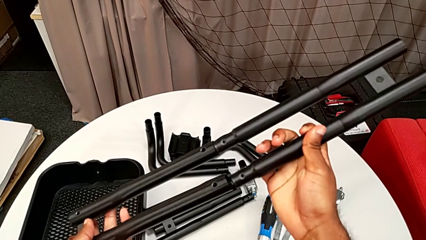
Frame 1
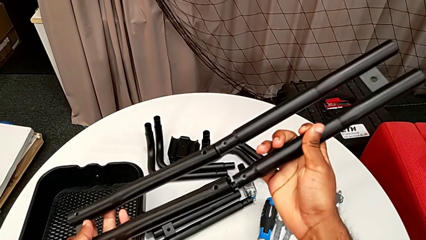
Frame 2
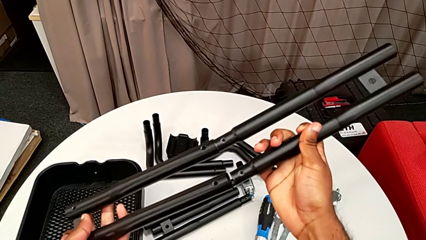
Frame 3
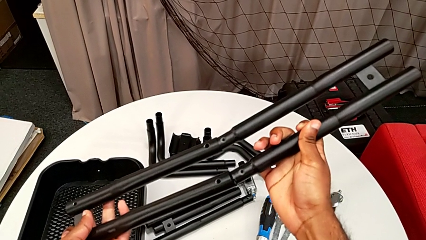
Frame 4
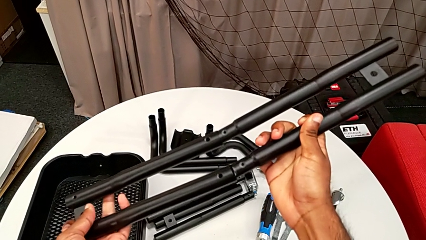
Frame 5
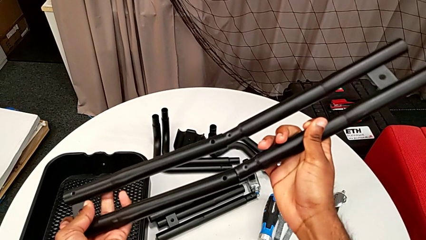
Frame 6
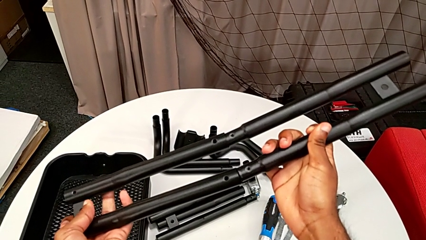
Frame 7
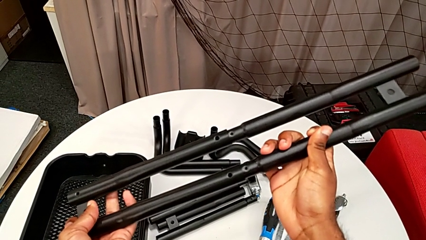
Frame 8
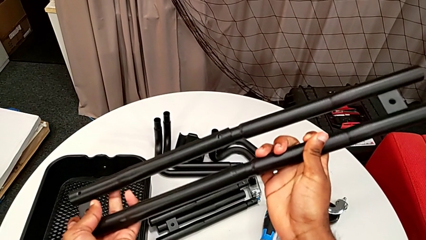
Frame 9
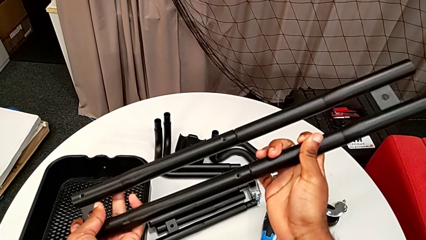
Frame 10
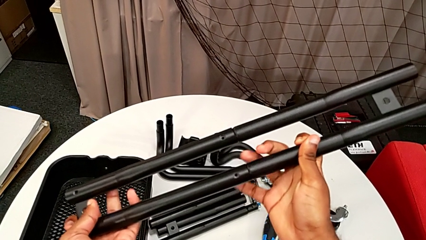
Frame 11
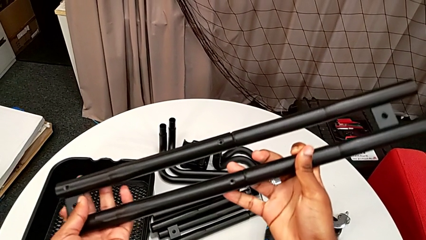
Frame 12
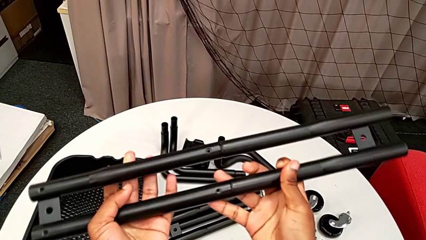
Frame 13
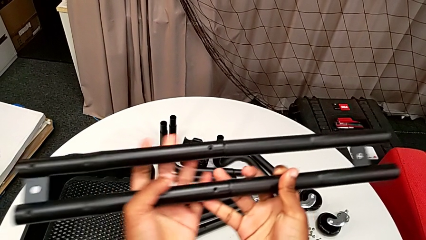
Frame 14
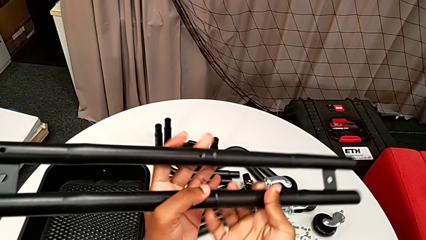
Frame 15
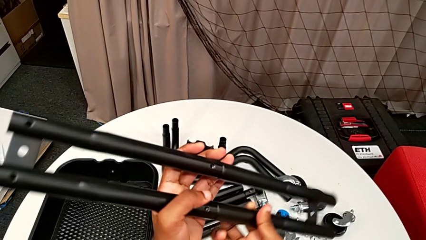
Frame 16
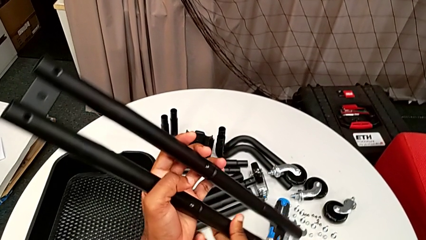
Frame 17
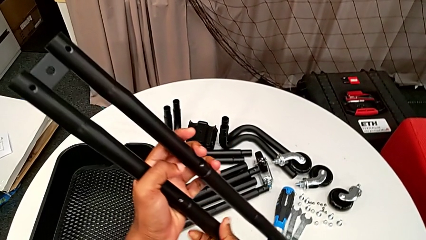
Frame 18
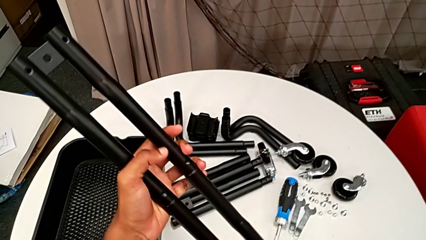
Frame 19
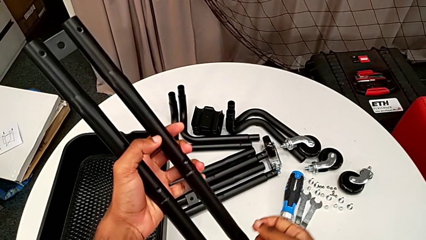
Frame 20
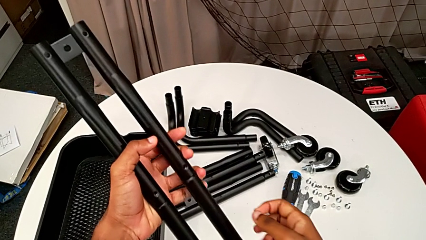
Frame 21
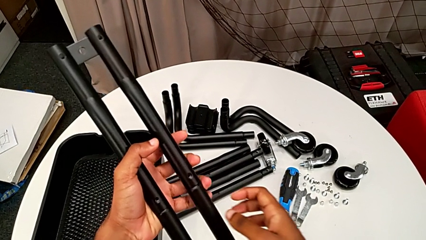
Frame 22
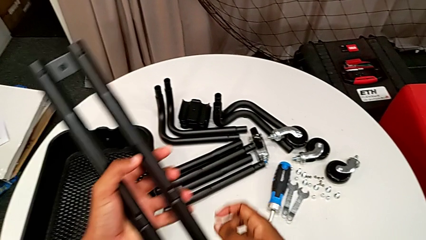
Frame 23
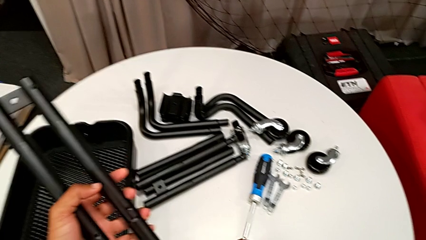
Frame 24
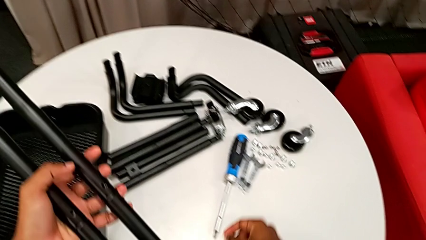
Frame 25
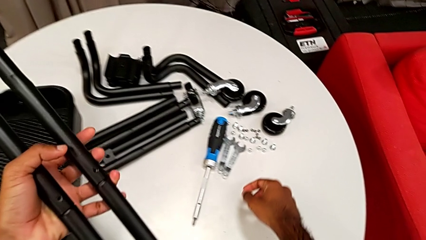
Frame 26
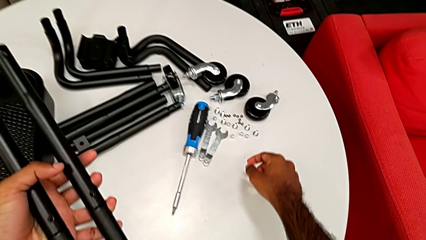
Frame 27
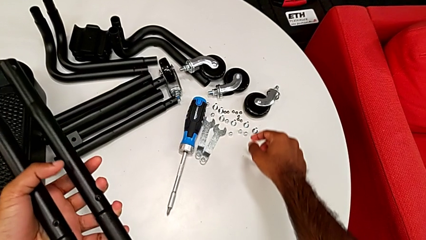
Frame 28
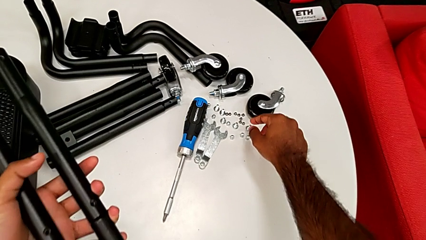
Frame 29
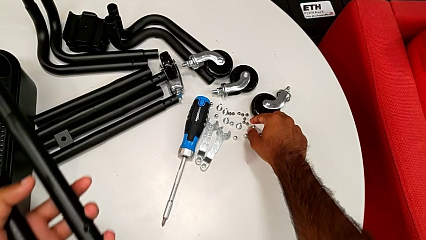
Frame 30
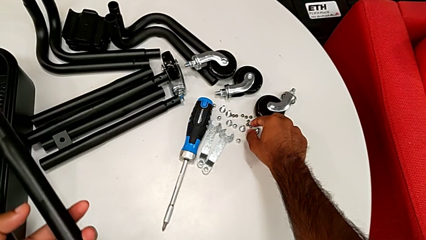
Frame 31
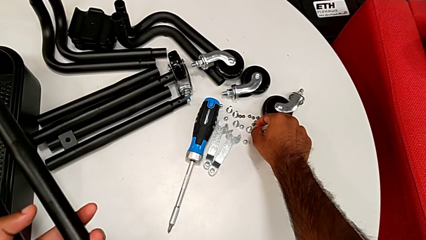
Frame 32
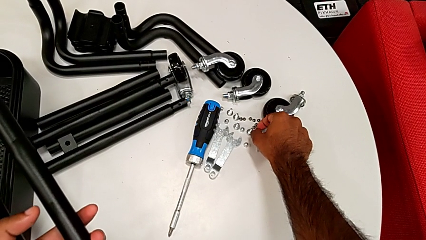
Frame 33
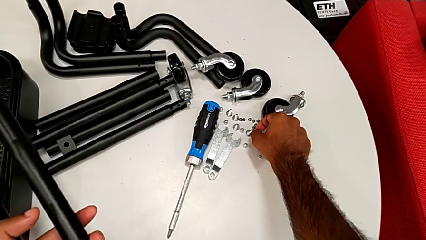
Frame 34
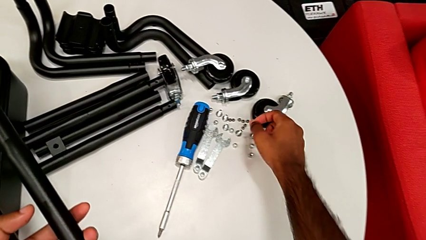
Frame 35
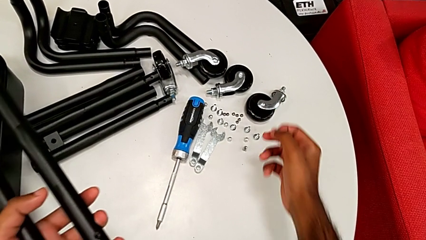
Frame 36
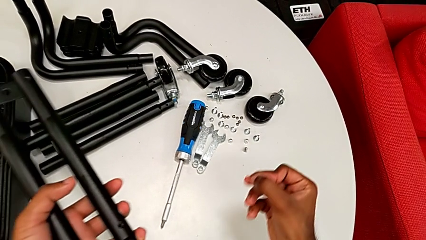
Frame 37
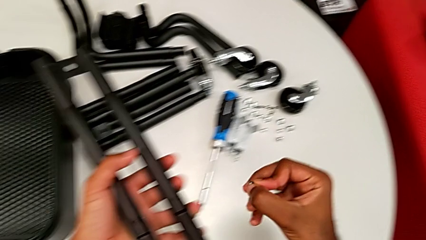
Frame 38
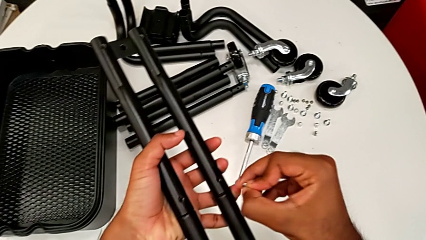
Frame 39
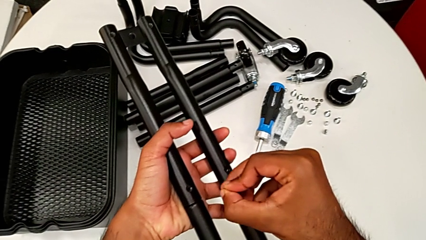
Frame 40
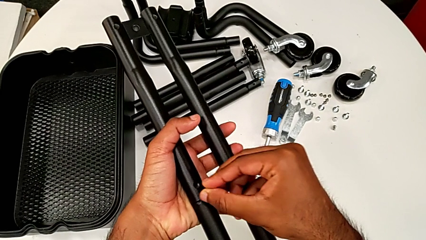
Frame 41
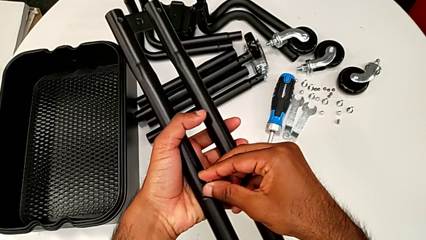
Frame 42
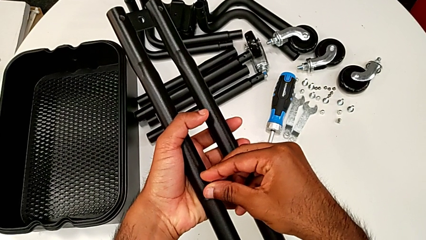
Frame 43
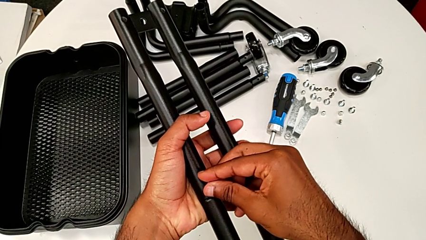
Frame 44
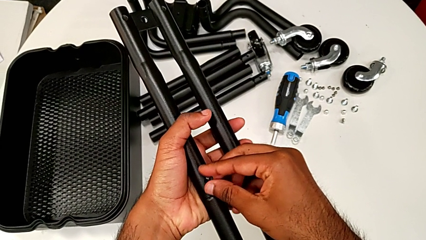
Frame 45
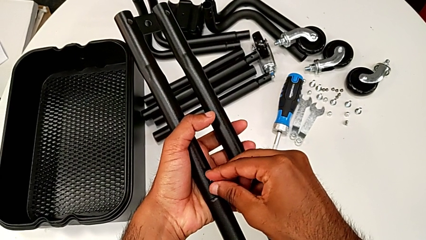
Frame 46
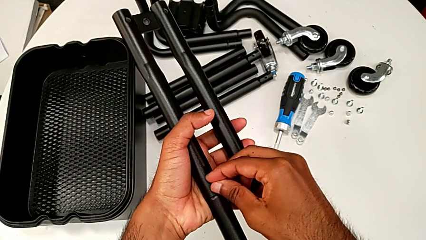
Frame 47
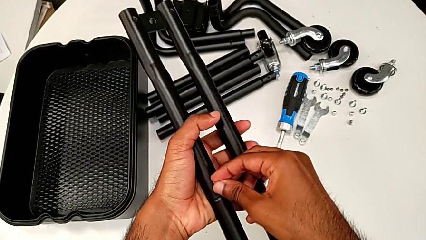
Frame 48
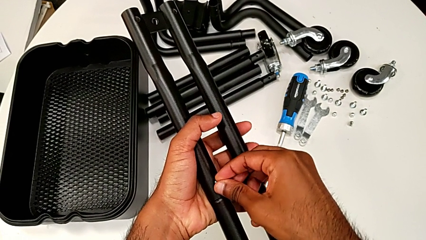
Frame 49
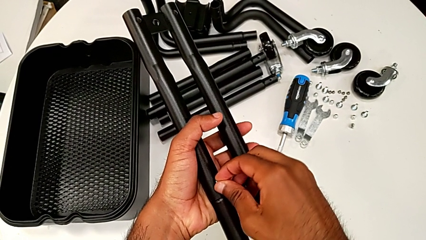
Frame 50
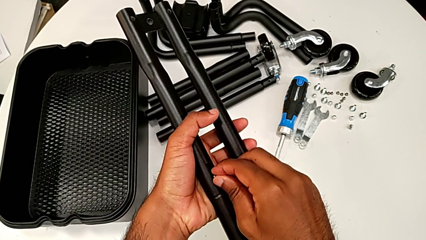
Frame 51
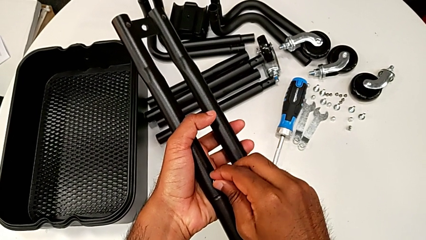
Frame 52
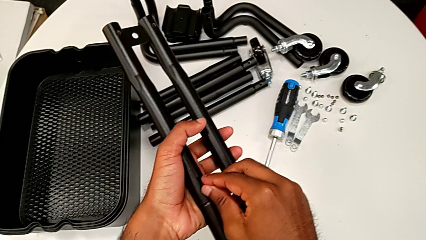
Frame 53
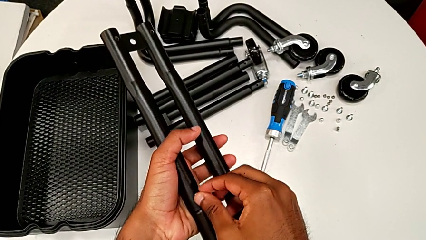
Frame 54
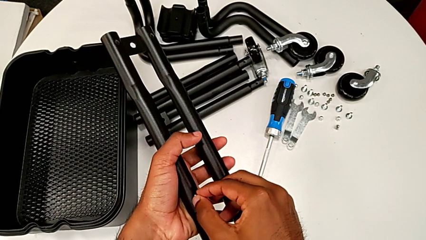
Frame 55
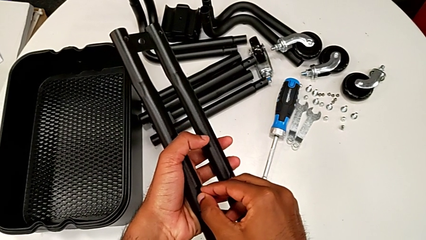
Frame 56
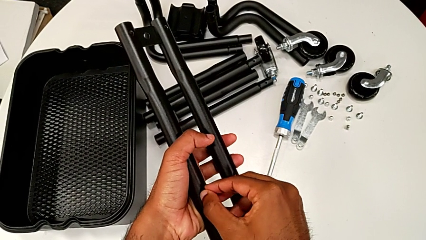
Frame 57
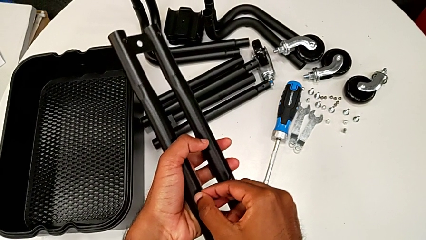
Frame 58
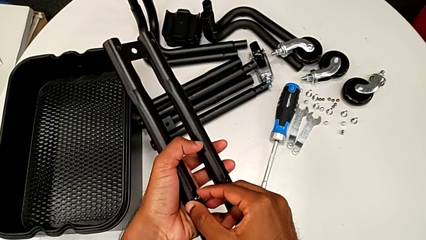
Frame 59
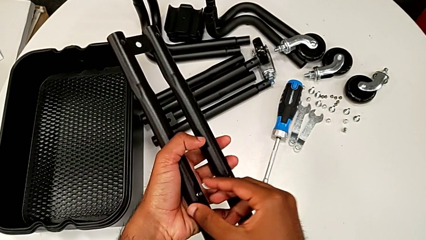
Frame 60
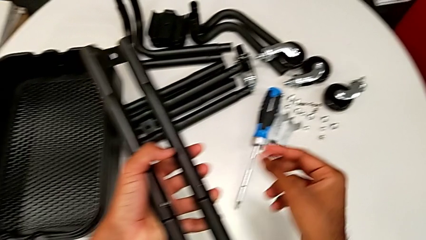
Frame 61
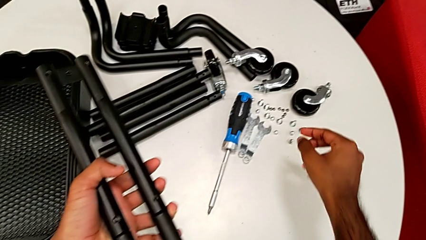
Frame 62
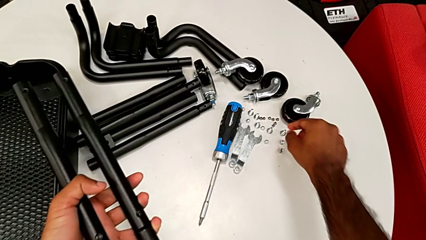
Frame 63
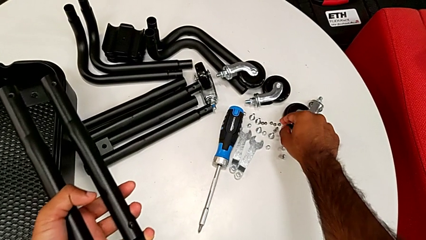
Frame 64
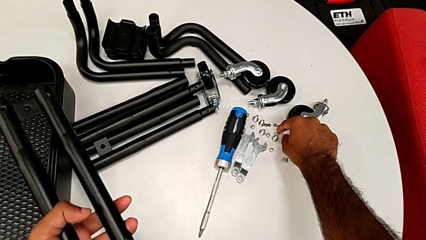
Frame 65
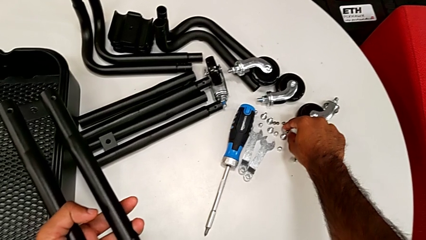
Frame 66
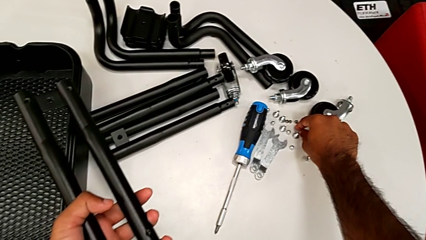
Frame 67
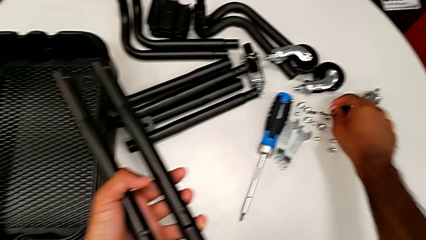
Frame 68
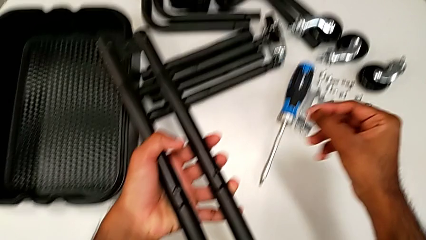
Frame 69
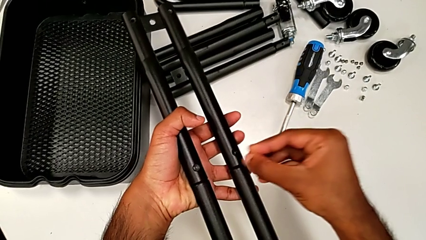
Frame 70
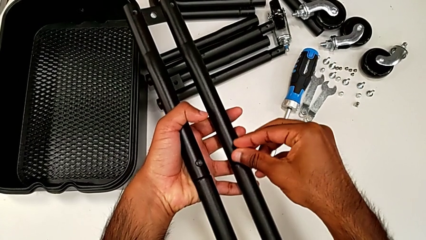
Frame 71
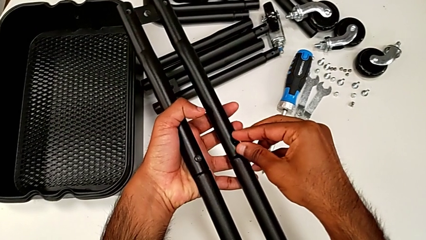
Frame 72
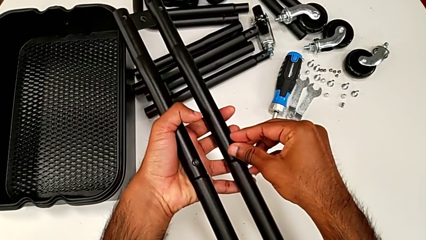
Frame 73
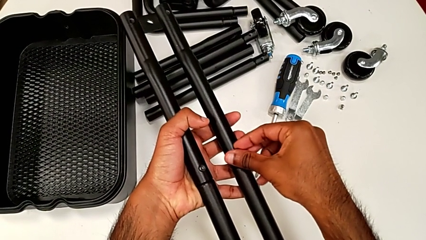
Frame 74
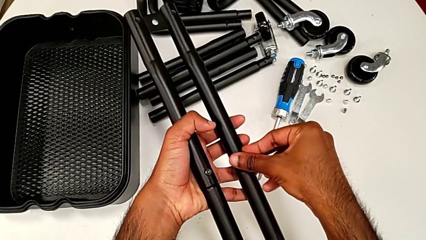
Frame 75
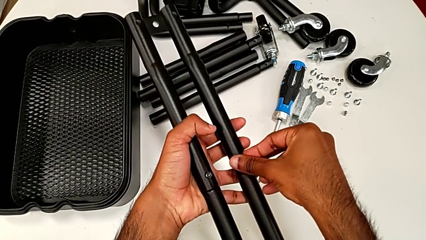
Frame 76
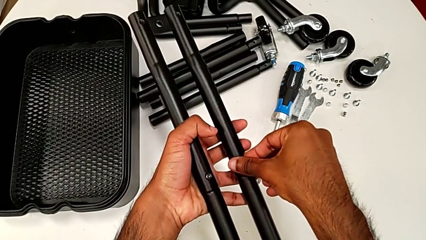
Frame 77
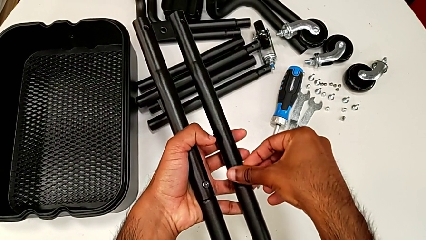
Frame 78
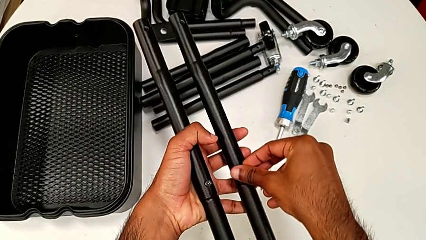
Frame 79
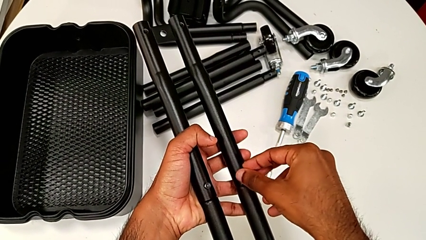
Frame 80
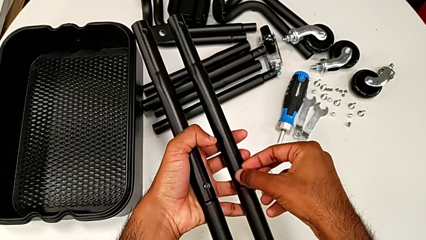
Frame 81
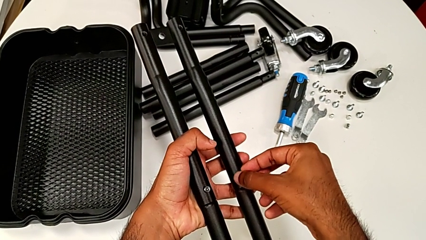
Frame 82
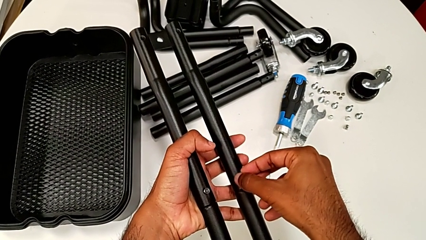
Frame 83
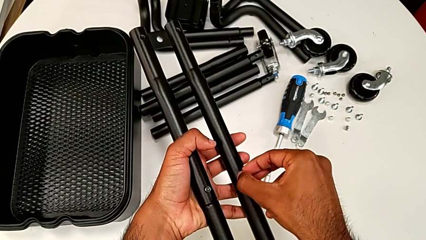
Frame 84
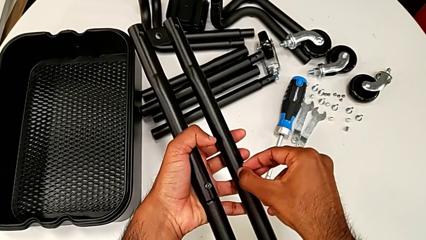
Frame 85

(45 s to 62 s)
The camera wearer is assembling the first two sidebars. They assemble the leg, hold it, grab the first screw, insert it, grab the second screw and begin to insert it.
